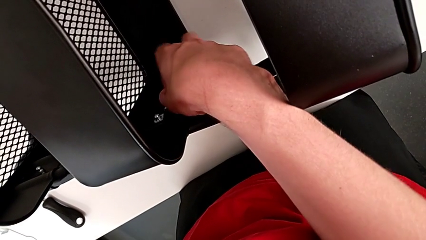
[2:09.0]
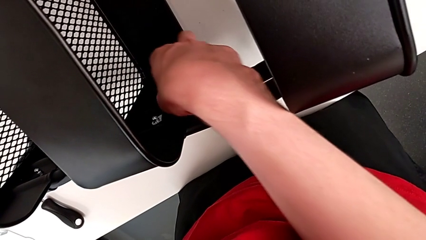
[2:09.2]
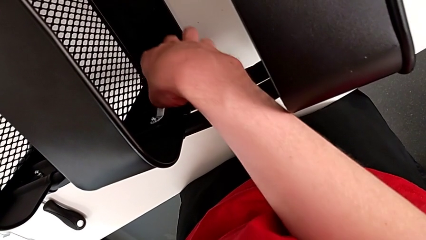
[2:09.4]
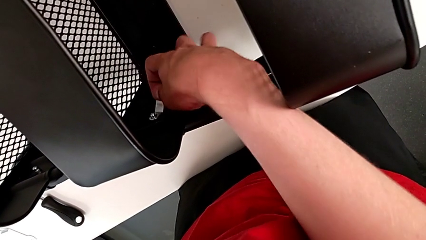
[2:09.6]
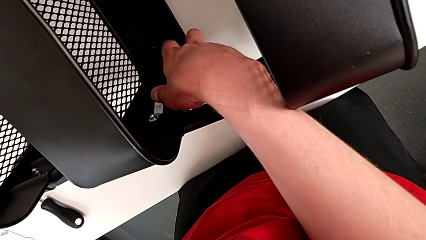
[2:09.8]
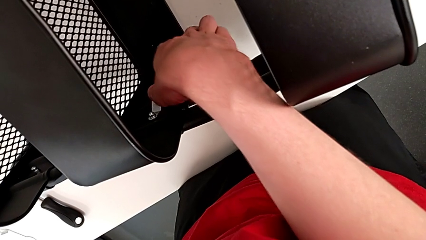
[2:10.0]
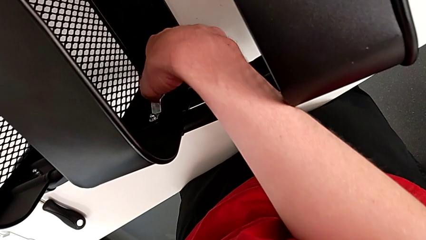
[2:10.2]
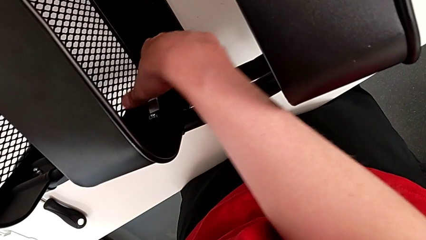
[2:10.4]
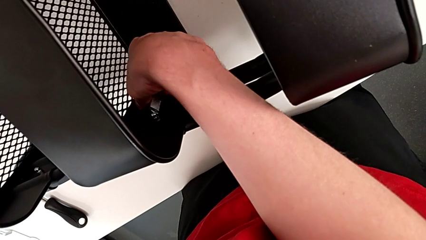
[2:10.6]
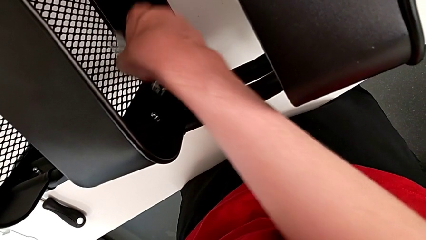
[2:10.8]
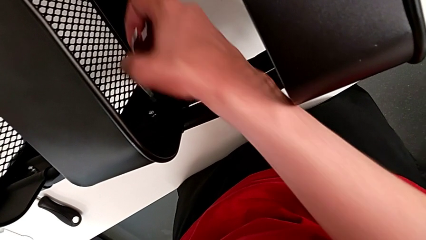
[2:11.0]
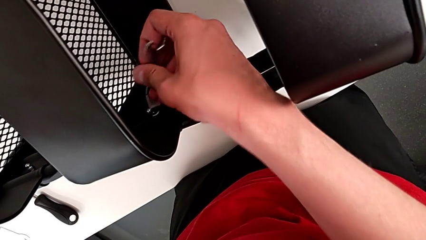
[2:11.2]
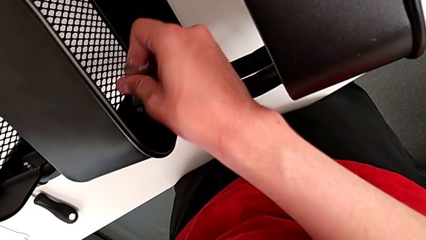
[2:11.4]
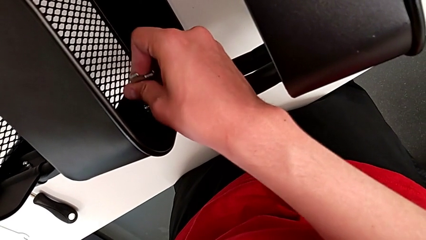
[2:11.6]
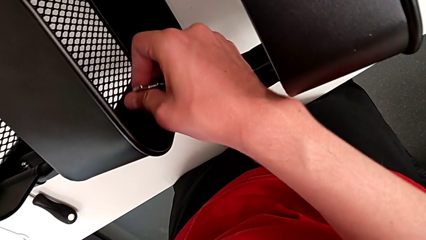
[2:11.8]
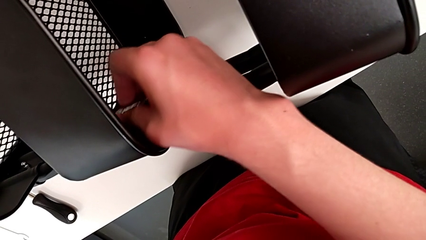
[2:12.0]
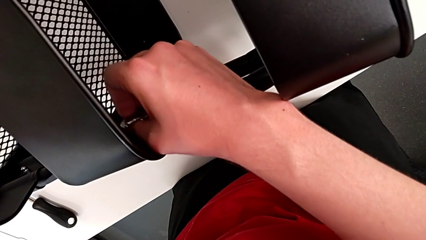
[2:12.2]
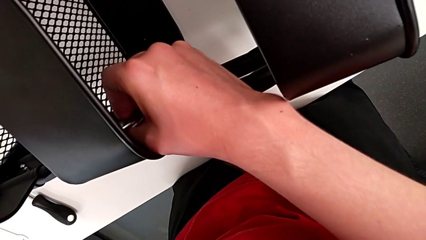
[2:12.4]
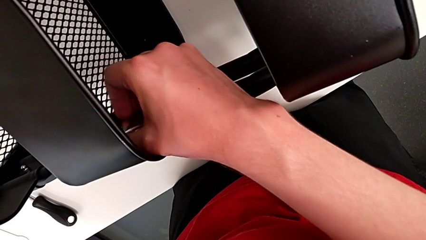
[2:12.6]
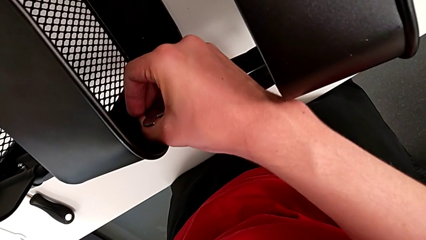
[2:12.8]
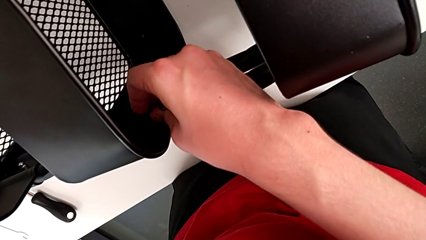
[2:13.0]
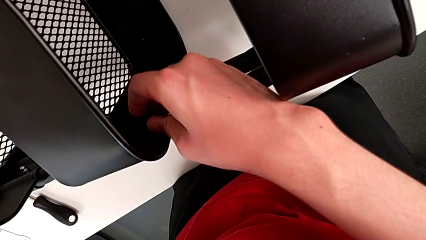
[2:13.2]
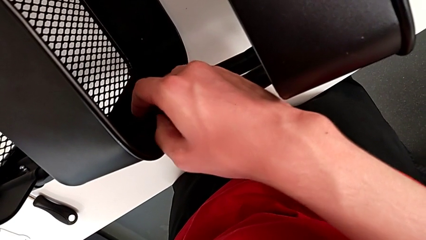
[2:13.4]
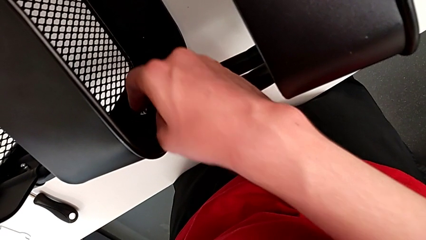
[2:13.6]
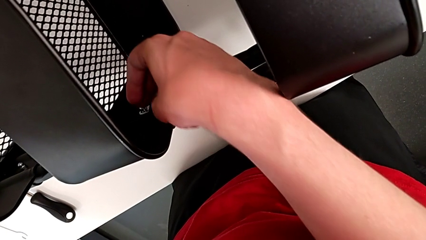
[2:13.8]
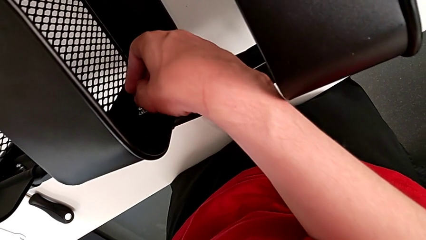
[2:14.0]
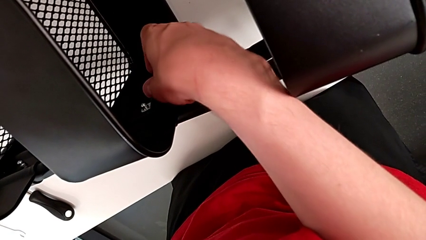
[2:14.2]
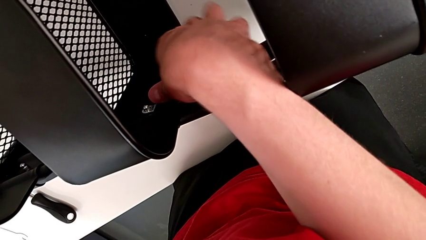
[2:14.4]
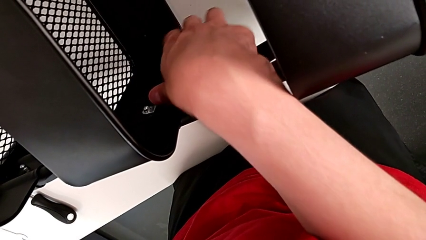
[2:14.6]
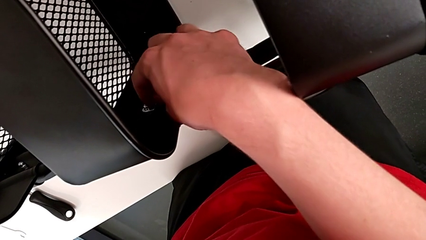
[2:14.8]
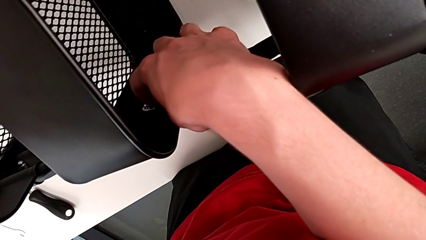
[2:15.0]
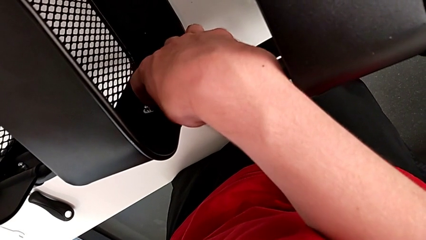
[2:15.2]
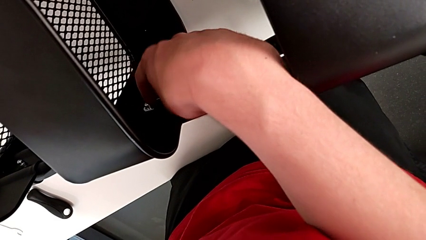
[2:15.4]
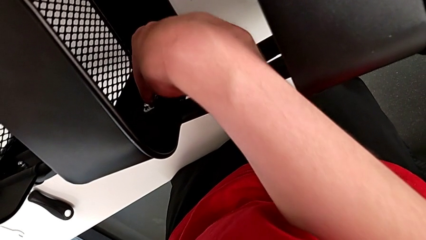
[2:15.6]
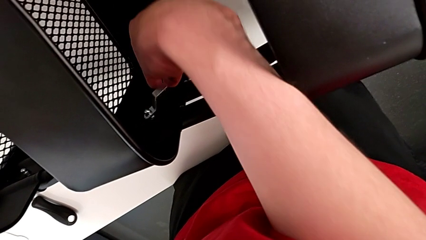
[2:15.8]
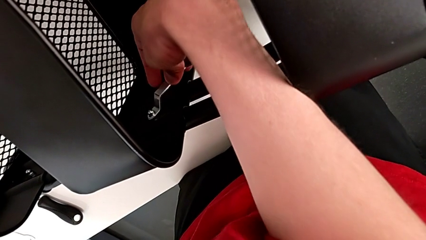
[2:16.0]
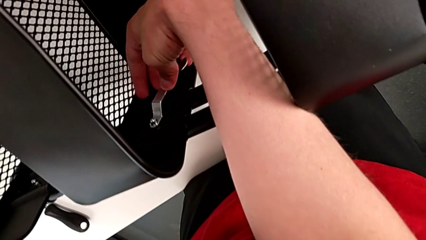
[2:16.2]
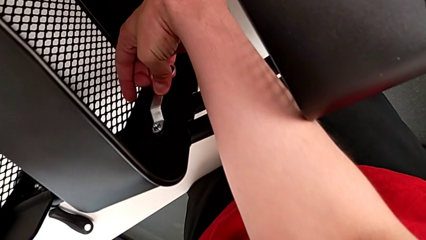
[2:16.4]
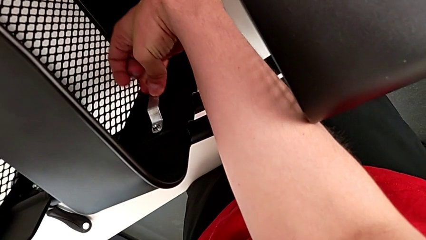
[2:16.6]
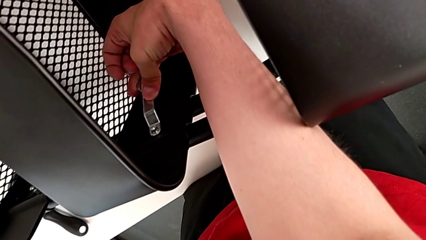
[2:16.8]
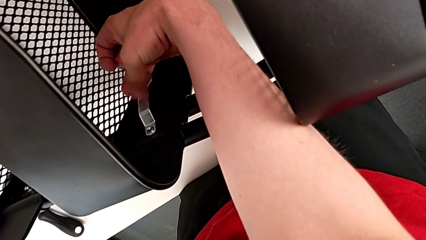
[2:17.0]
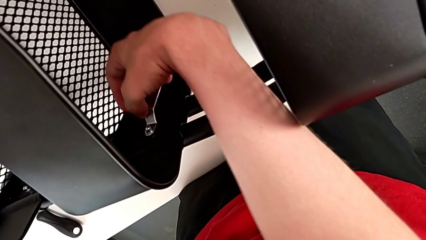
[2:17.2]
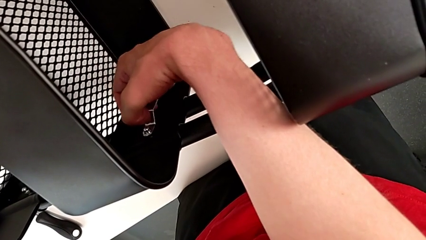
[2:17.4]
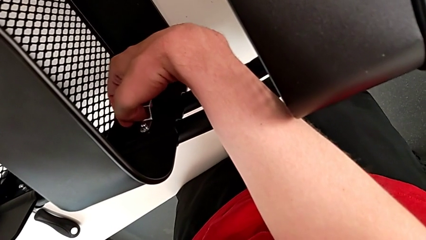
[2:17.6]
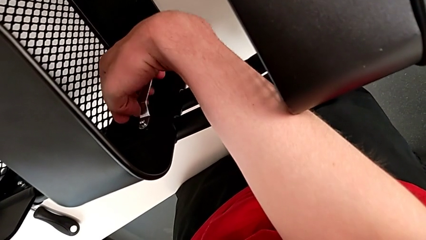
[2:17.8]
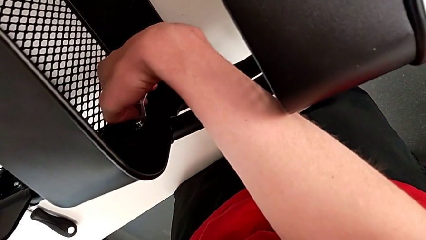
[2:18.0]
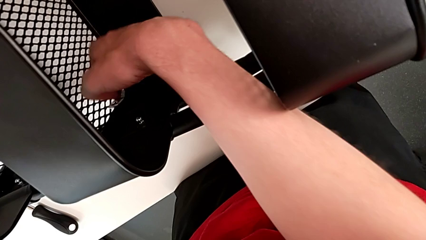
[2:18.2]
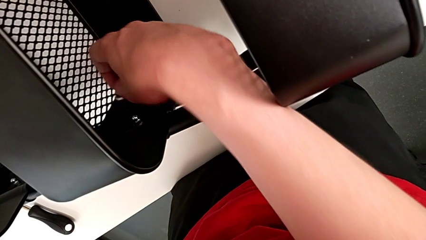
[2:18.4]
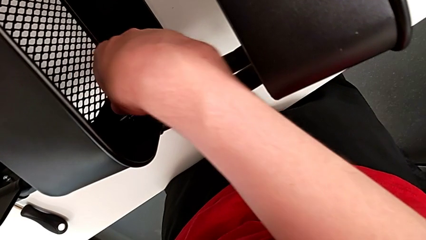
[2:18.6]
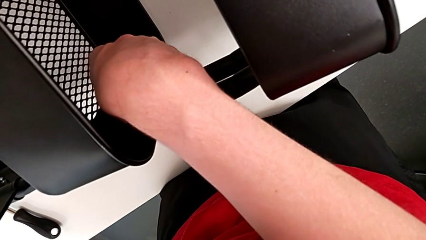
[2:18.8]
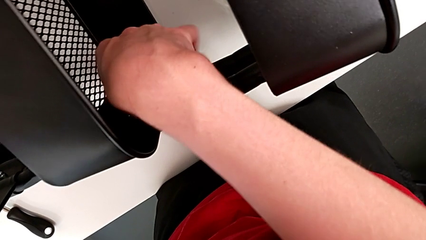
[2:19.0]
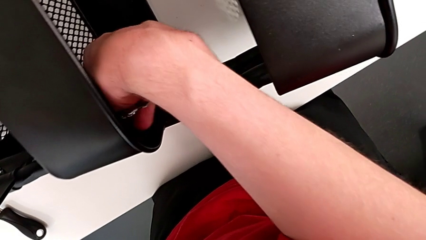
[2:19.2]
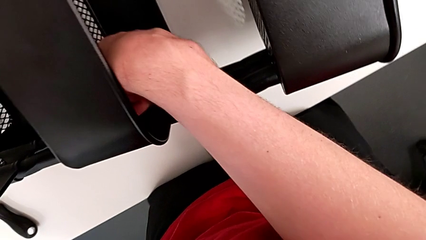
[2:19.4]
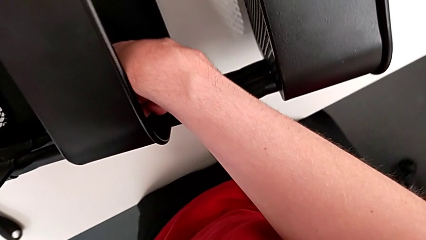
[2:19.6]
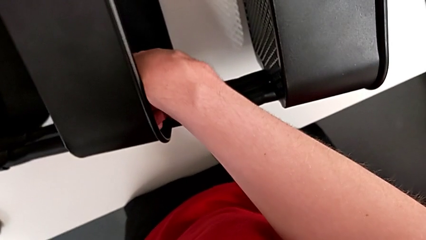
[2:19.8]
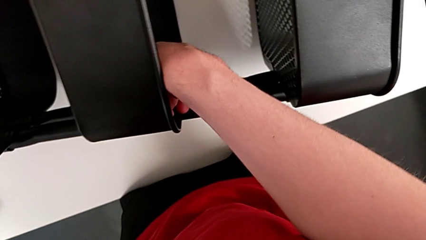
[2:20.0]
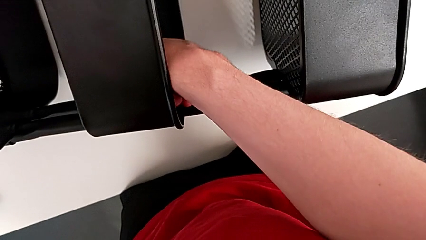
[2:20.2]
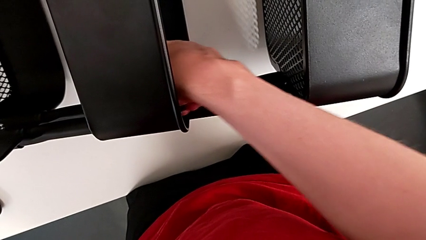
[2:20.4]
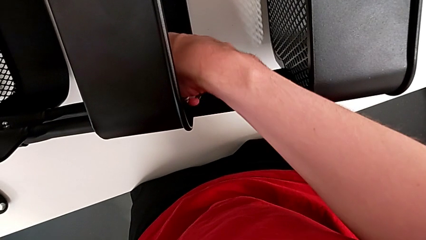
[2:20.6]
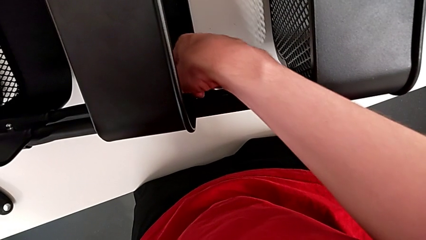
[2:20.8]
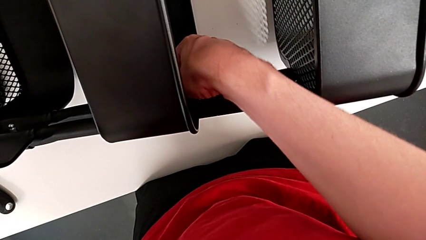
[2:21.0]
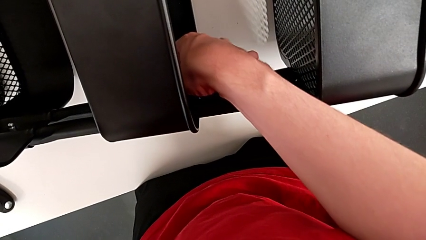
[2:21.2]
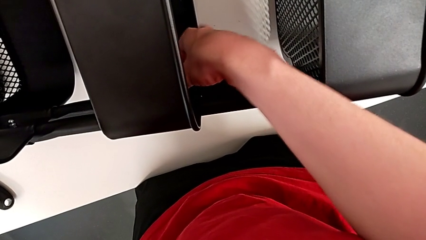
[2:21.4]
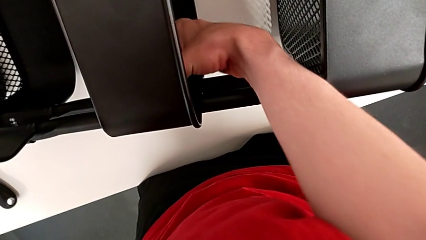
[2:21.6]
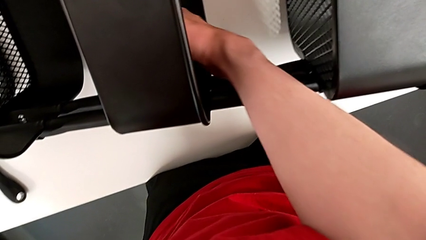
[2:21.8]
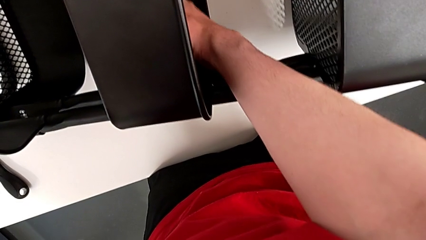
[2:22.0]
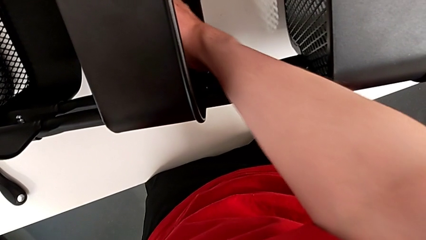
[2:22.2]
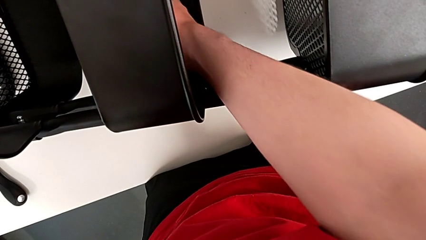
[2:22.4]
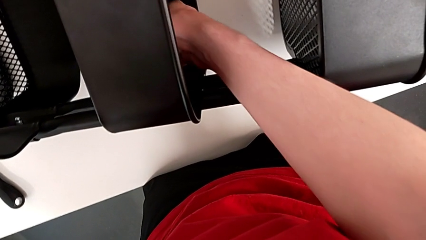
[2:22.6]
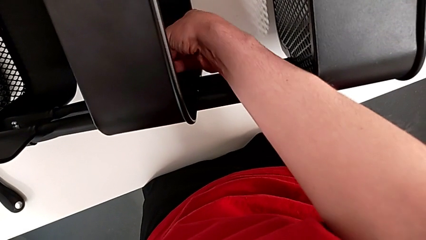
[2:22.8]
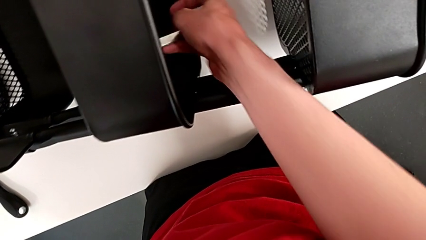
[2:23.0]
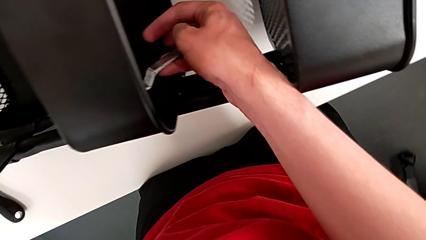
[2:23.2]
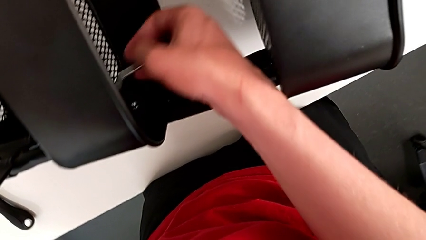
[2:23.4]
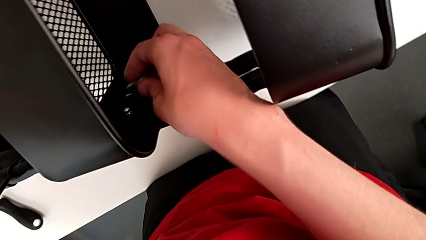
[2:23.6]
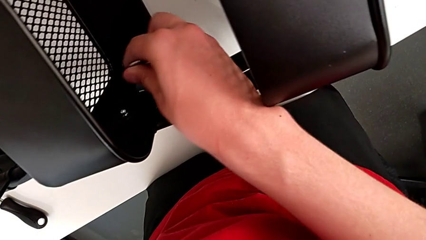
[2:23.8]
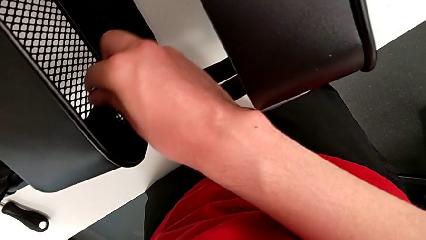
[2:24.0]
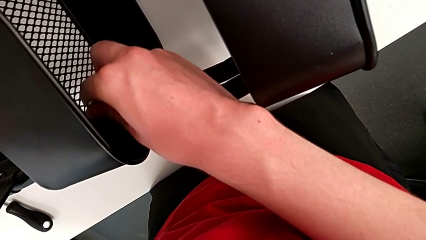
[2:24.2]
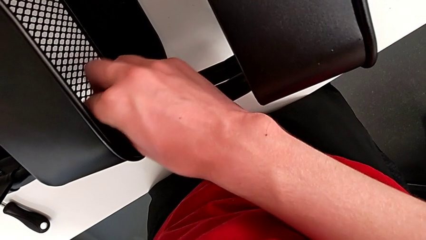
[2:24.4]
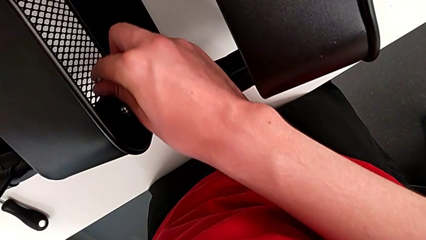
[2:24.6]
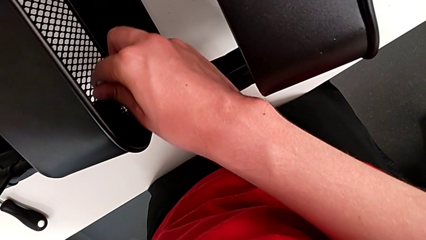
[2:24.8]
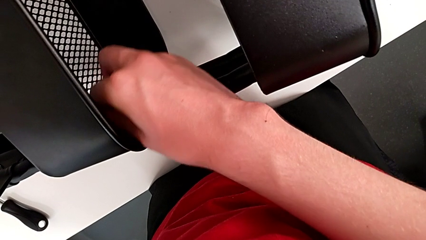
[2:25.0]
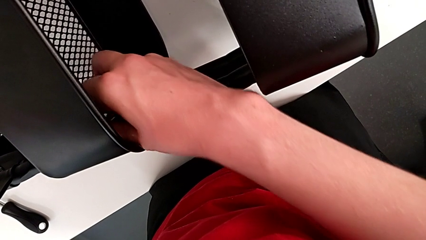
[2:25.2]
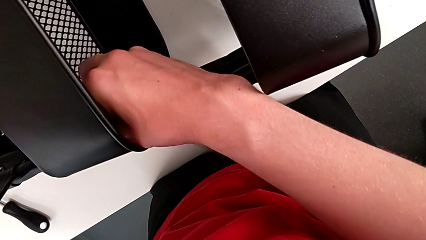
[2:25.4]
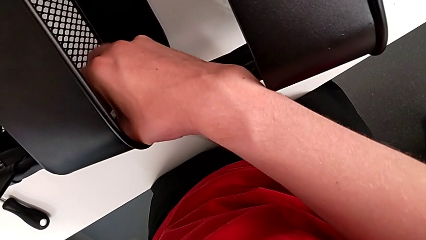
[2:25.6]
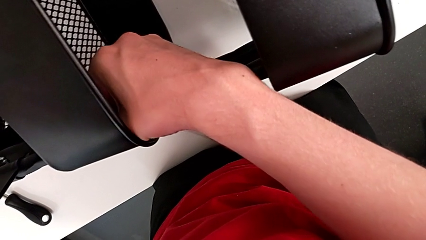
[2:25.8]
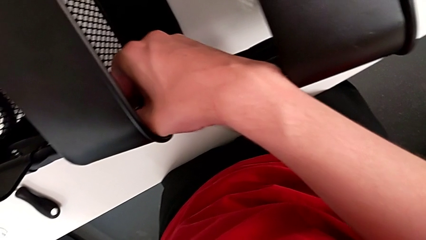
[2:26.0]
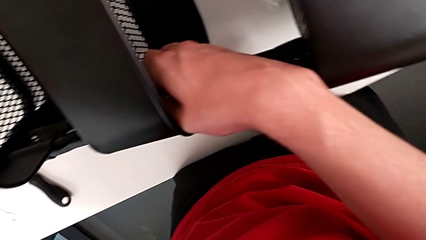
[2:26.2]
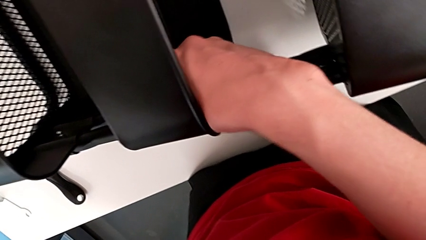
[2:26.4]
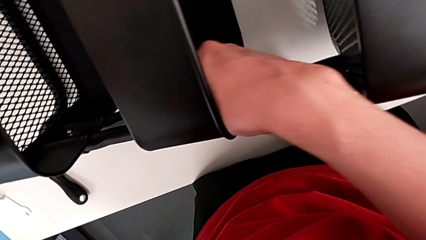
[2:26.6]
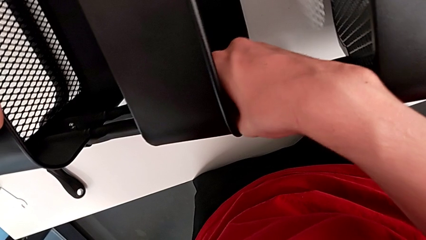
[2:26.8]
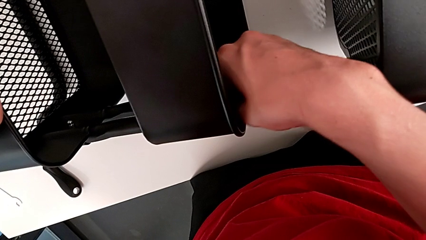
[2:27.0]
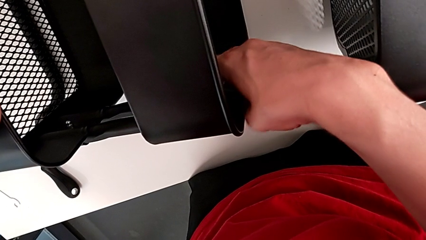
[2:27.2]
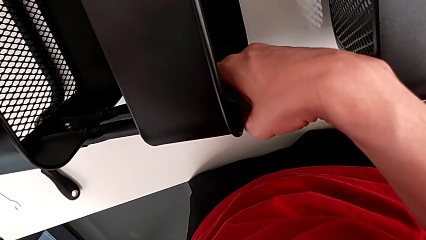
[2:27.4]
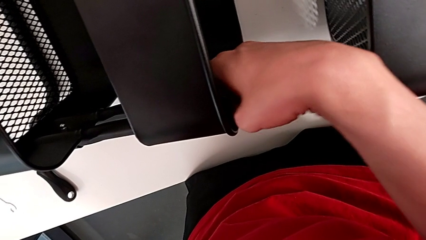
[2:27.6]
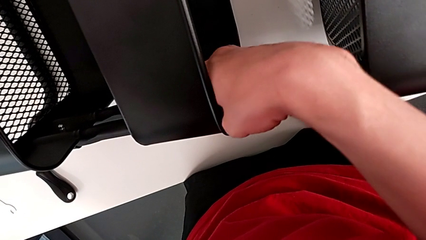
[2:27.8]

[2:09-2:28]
The camera wearer is disassembling the bracket of the middle tray. They keep unscrewing the first hex nut.
